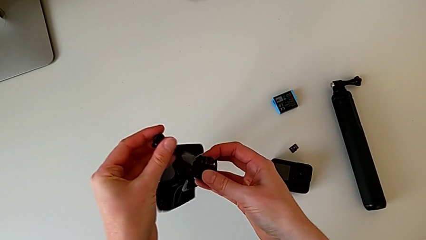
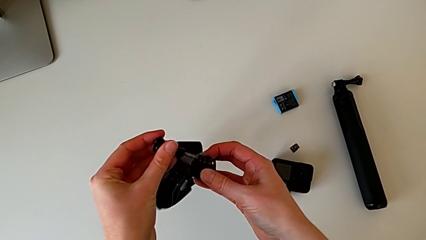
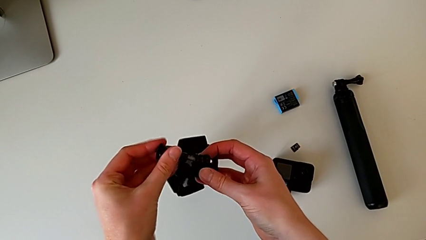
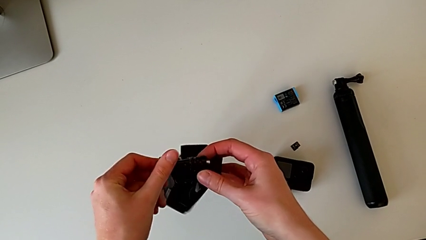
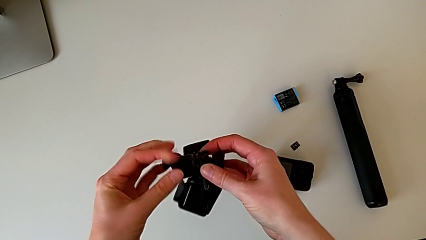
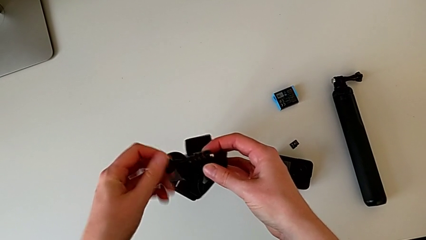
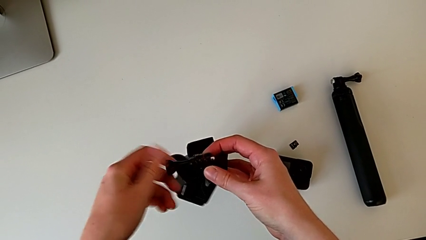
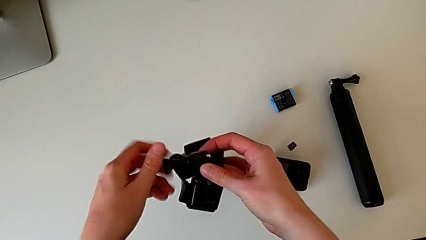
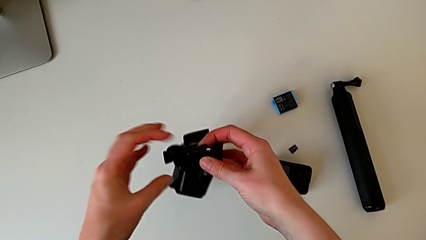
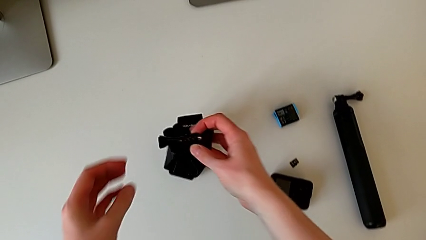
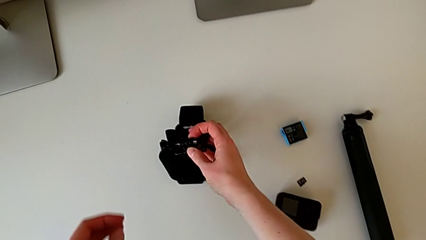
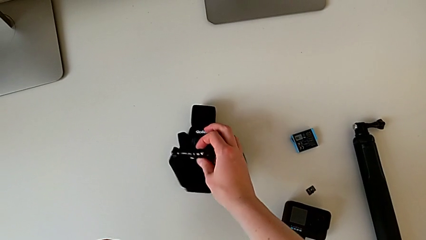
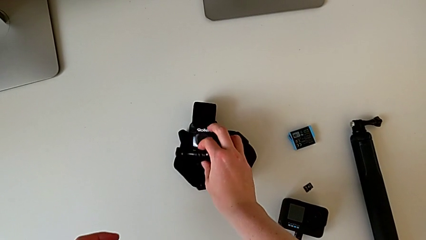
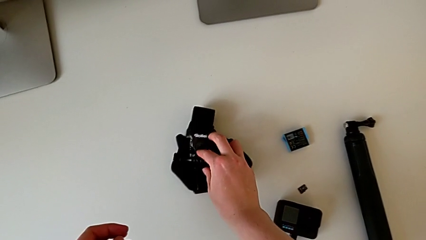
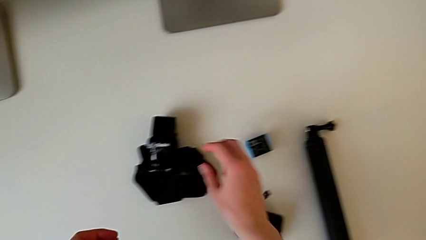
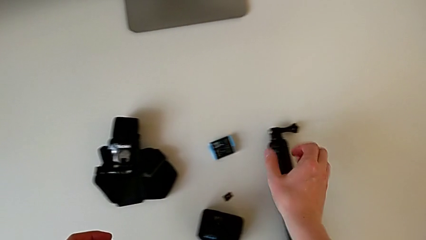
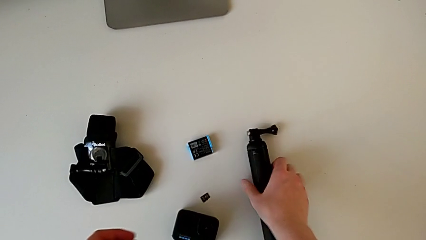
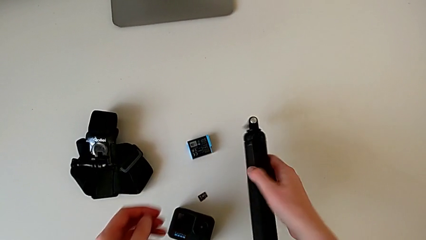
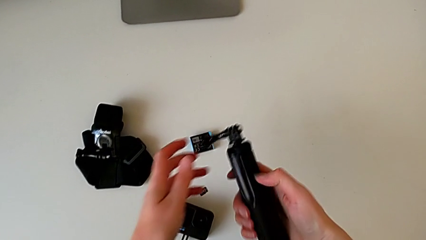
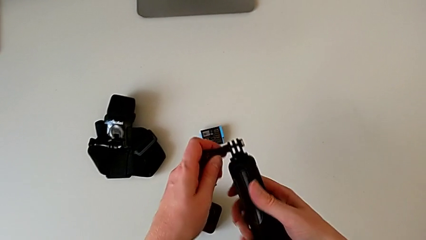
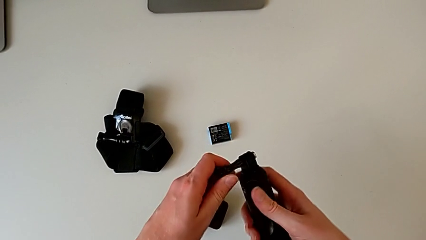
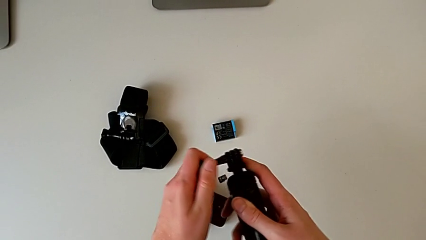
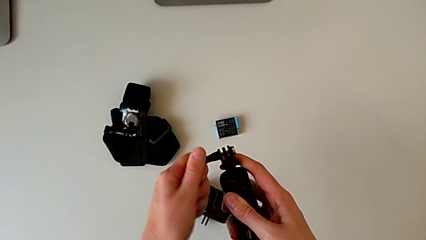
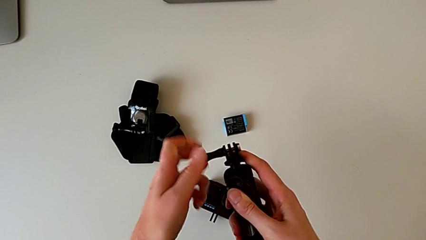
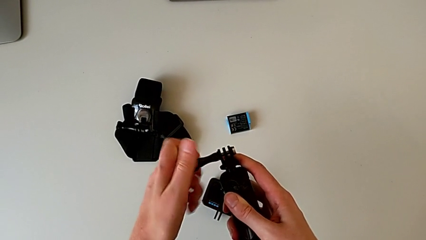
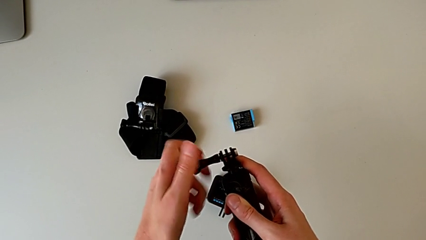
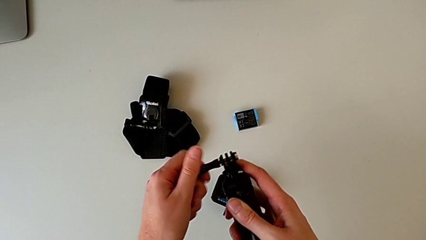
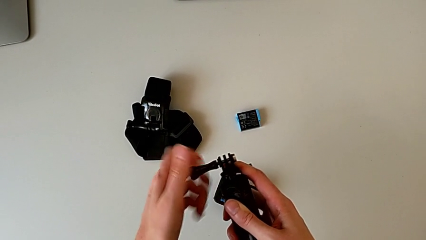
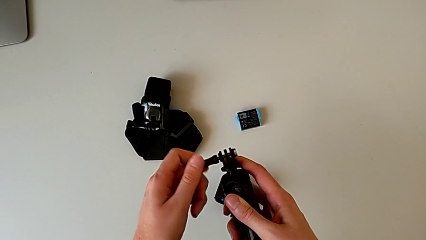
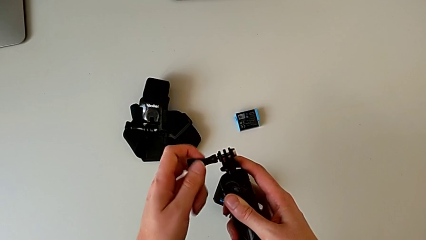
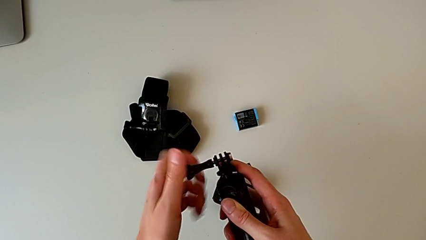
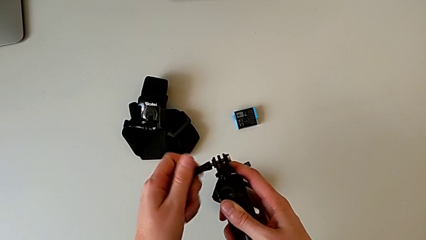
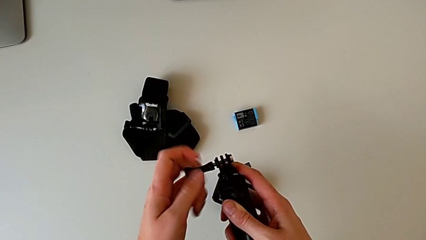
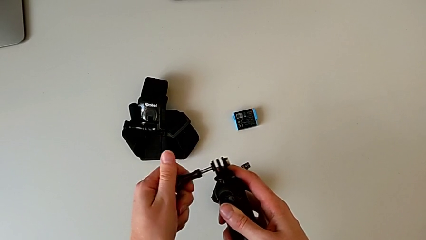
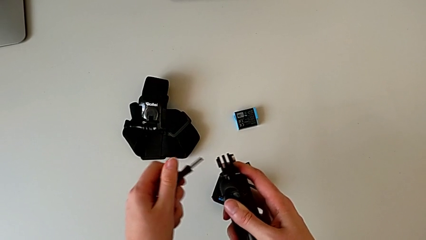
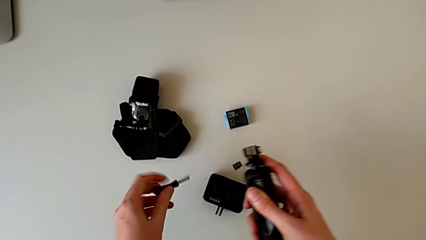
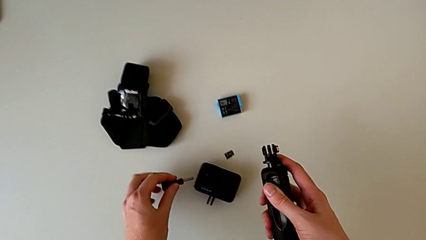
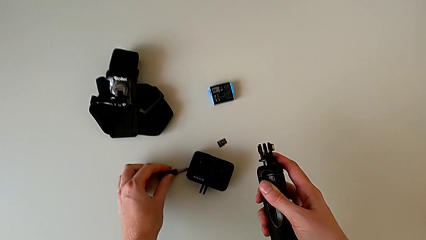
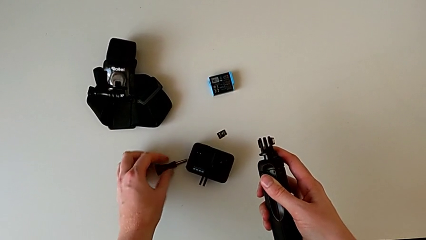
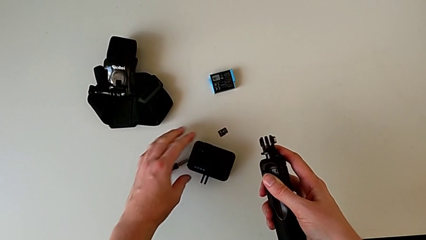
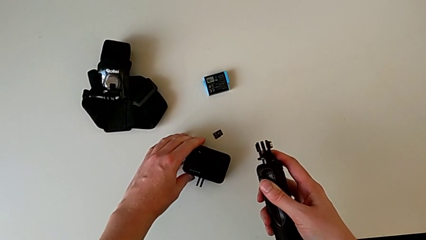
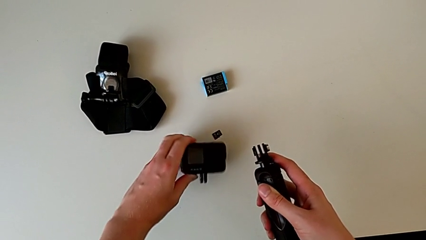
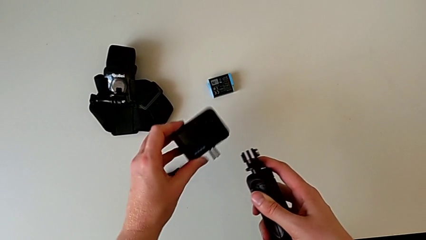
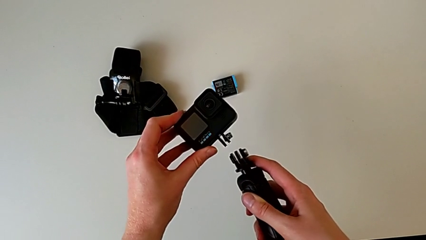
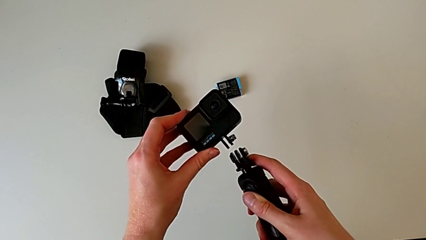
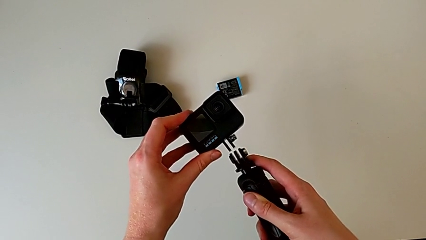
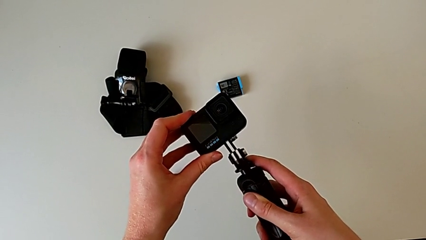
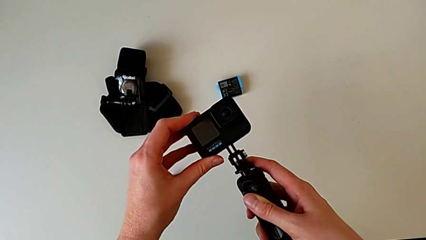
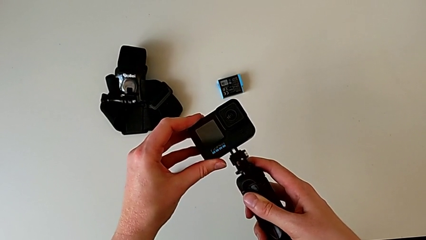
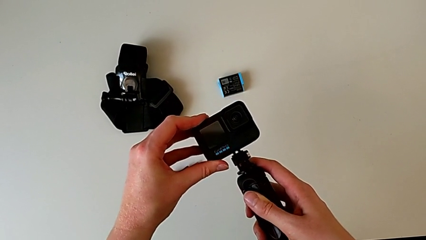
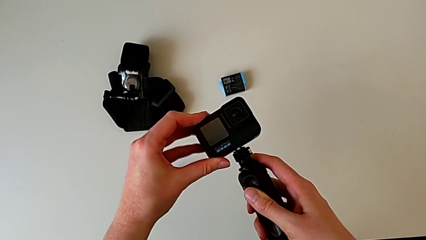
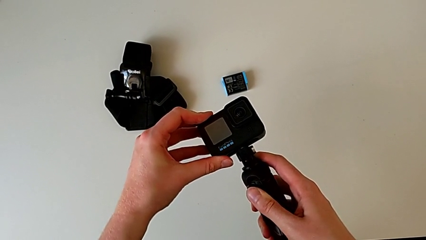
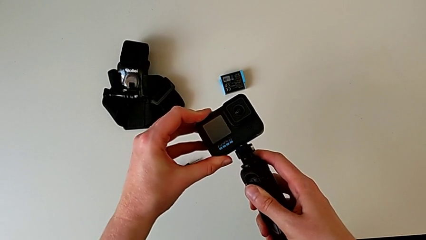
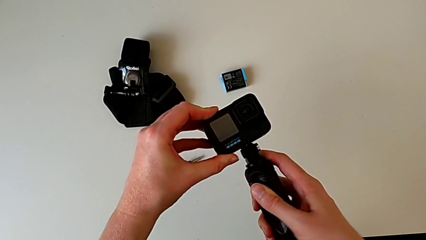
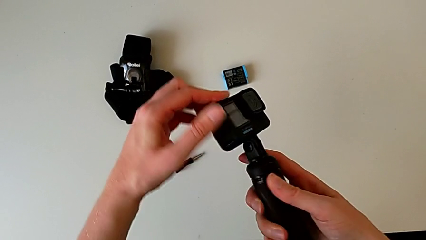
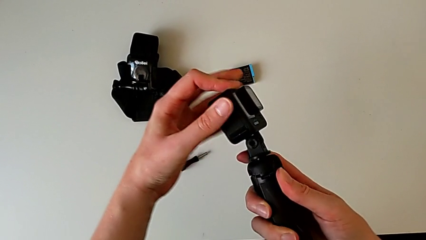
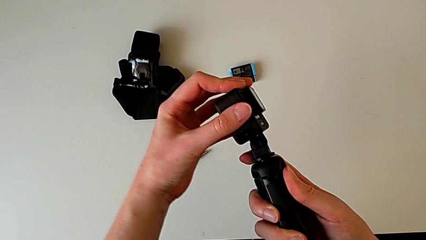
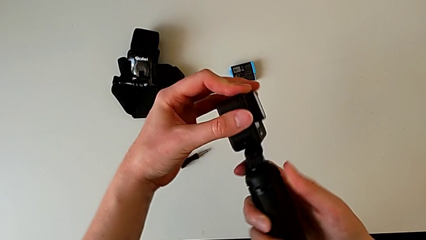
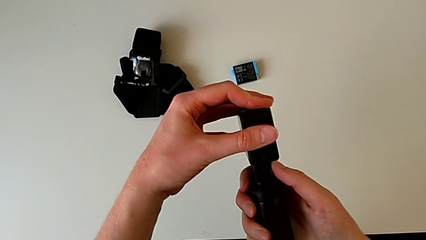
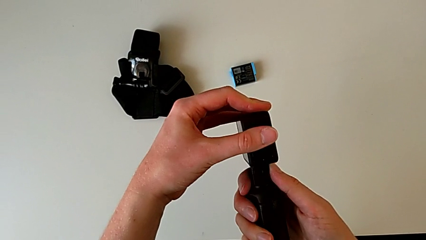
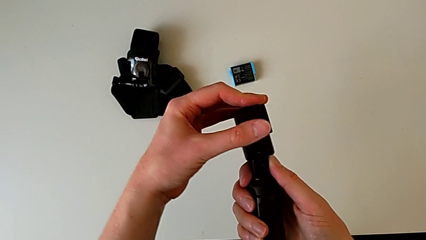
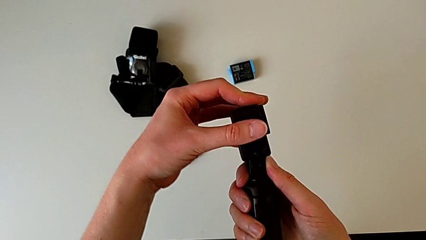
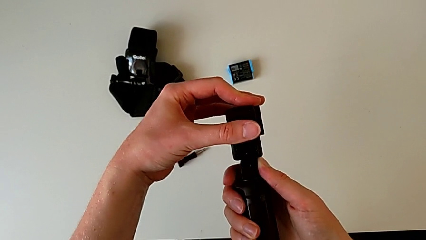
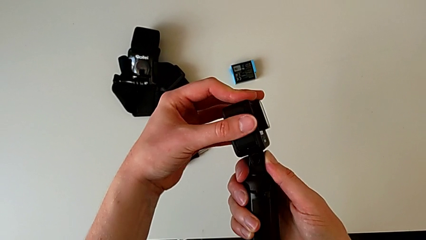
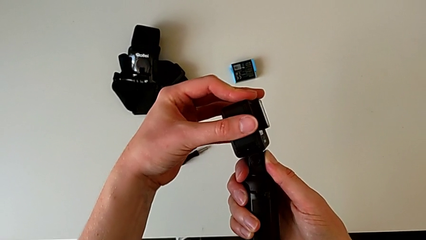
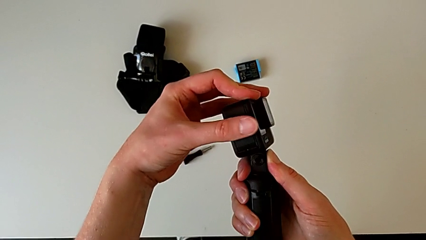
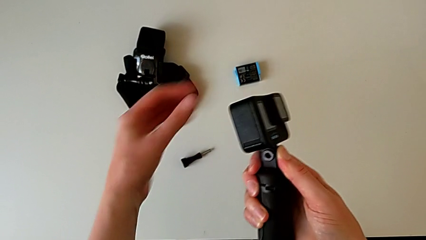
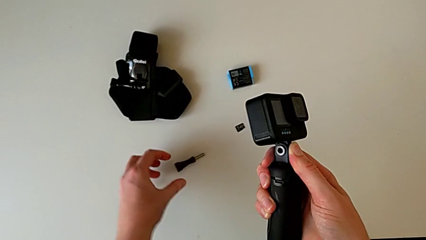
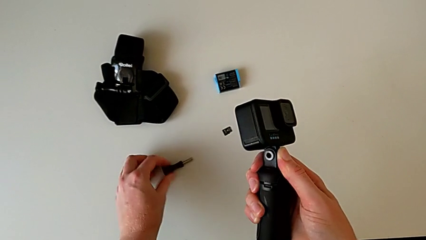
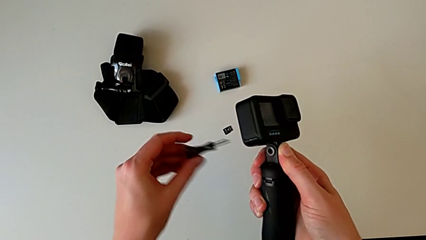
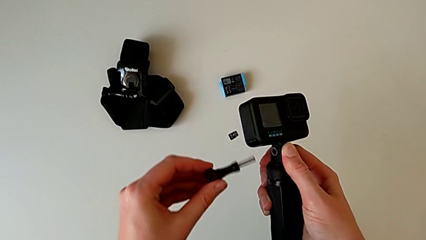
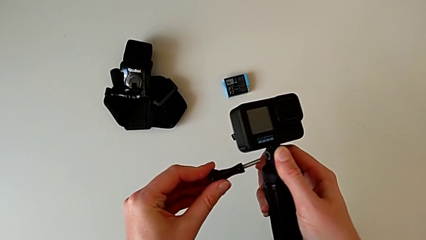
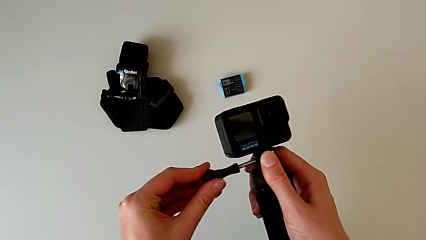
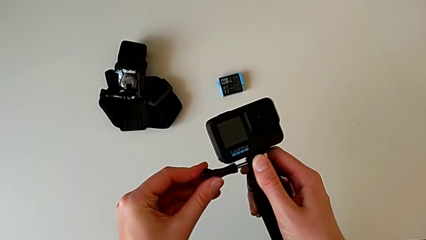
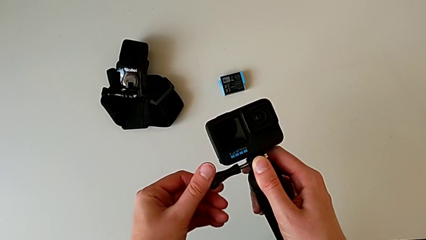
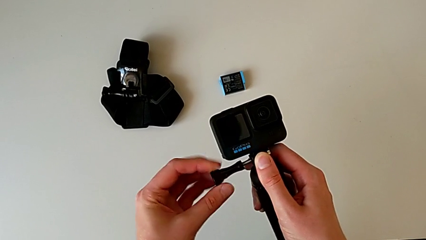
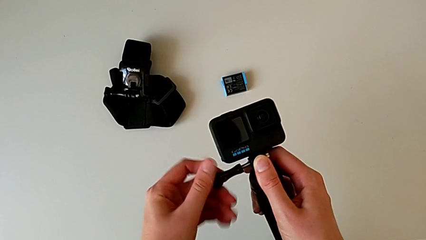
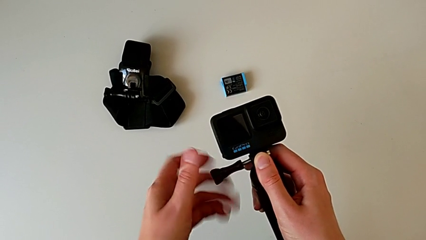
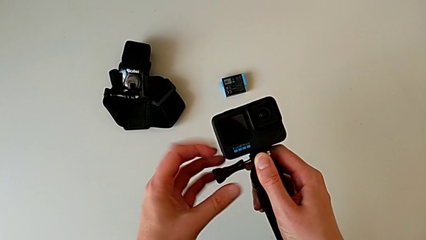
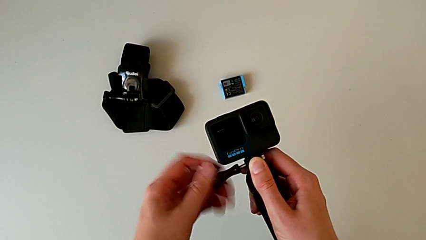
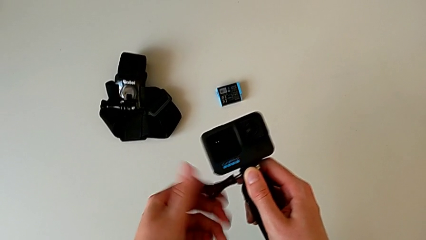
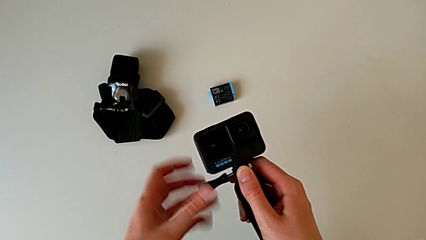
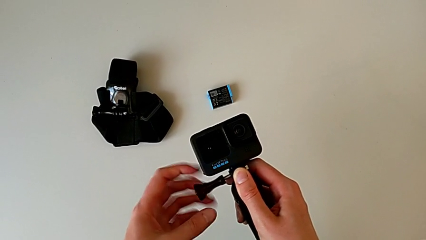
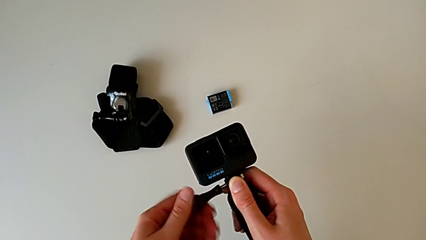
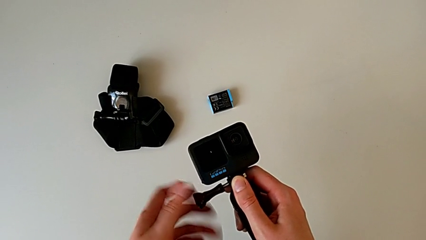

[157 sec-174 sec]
The camera wearer is changing the GoPro strap to the Handheld grip. They align the screw, screw it, place the strap, grab the handheld grip, lift it, unscrew the screw, place it, grab the GoPro, lift it, assemble it, lift the screw, screw it, insert it and begin to screw the screw.
